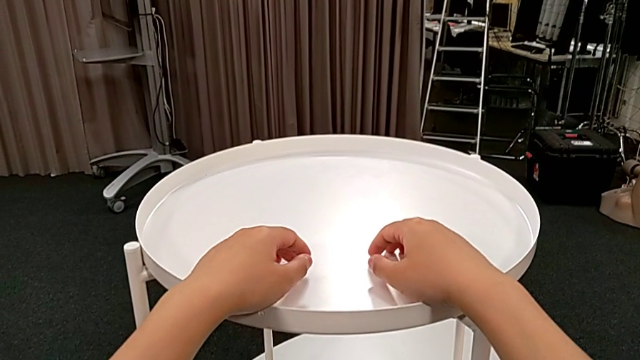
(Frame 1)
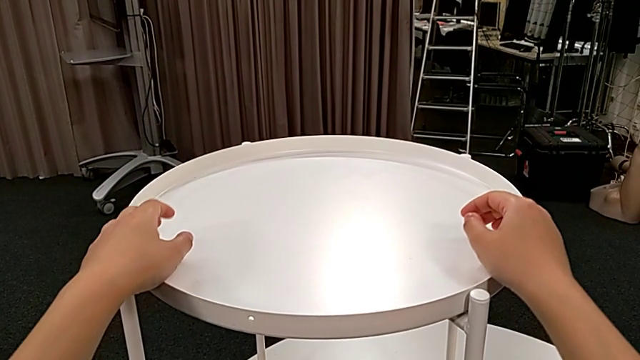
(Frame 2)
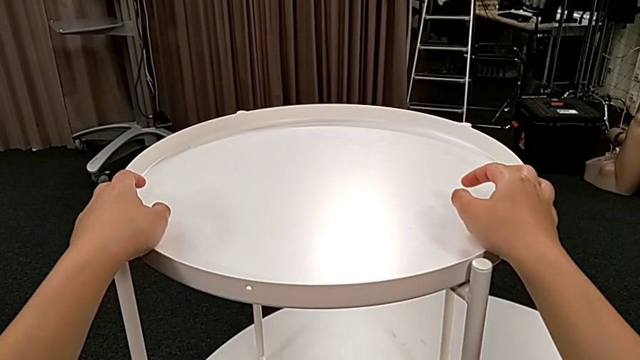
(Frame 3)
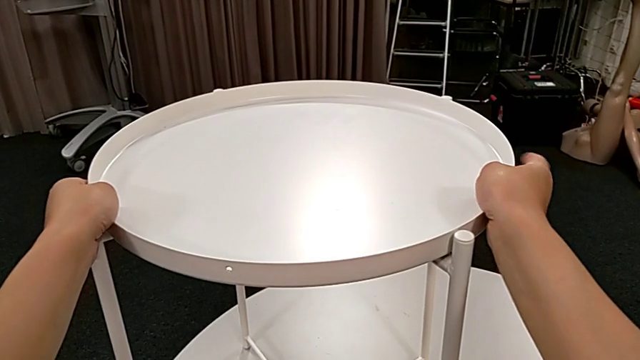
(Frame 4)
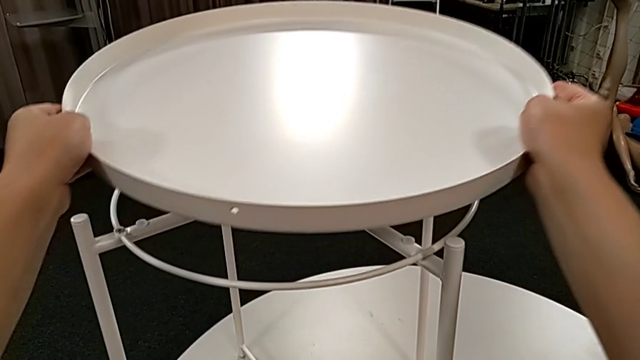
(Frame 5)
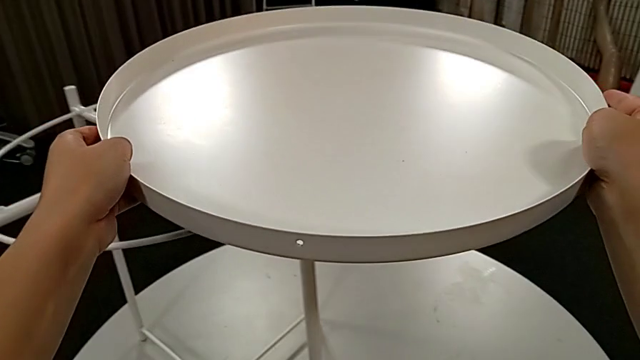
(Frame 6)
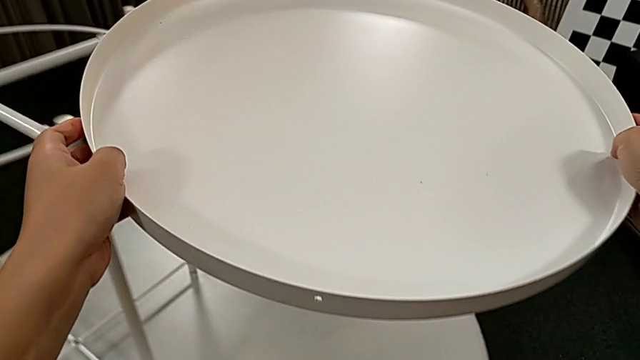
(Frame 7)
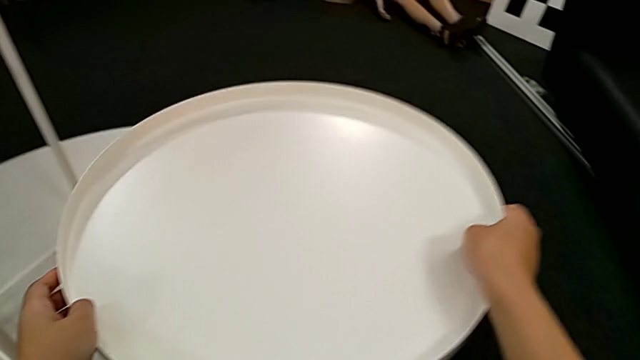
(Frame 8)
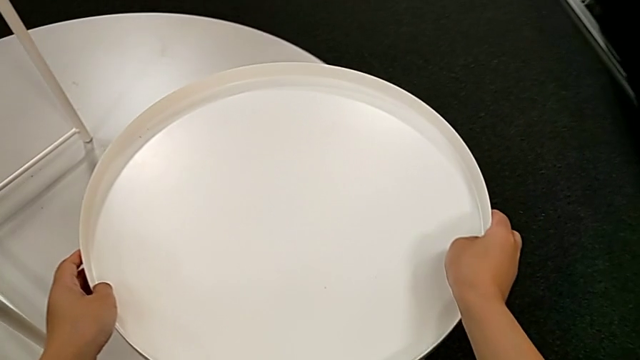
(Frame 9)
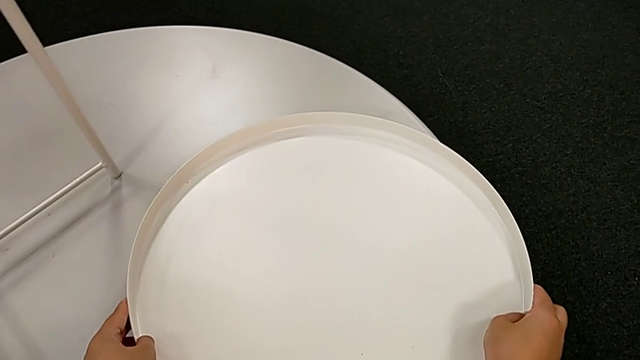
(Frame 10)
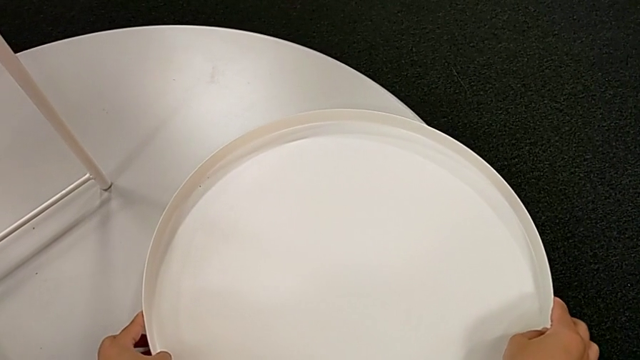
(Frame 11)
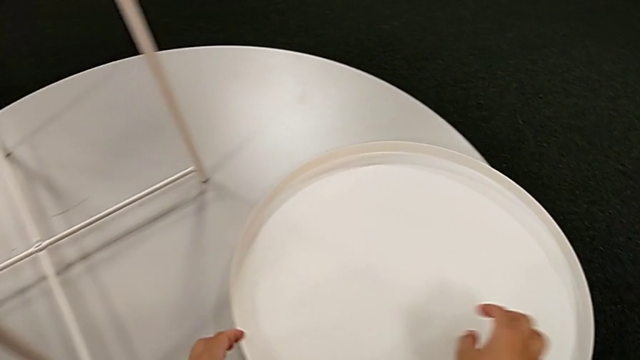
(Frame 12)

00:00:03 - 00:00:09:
The camera wearer removes the top tray. They approach the top tray, disassemble it and place it.

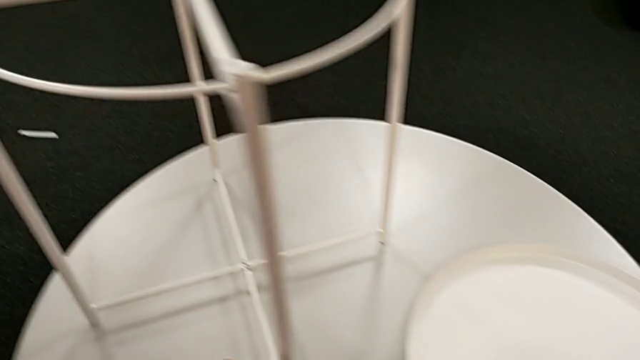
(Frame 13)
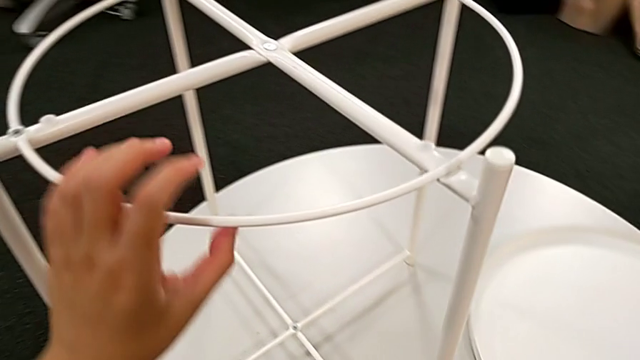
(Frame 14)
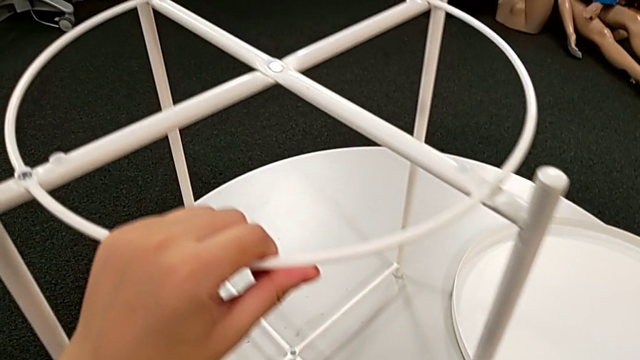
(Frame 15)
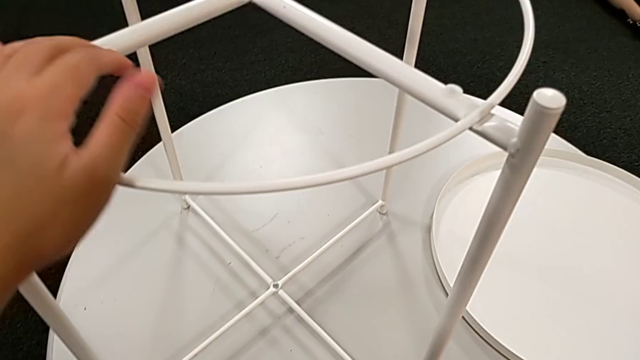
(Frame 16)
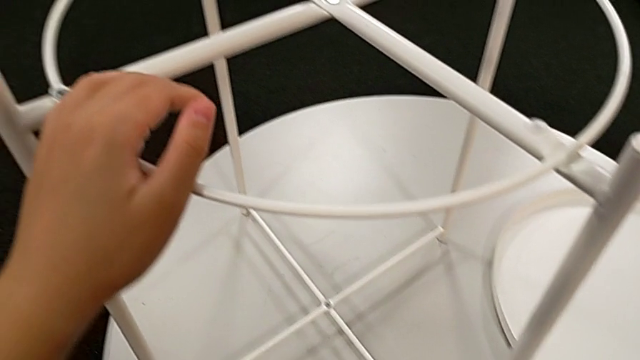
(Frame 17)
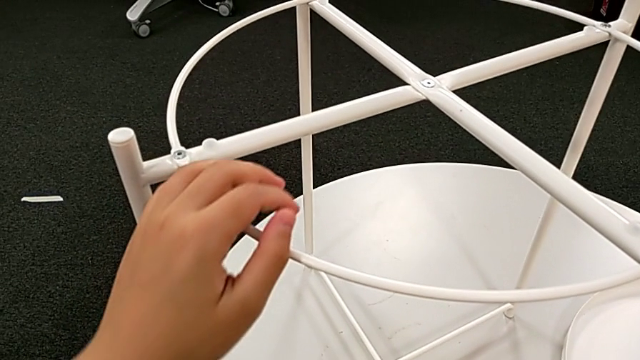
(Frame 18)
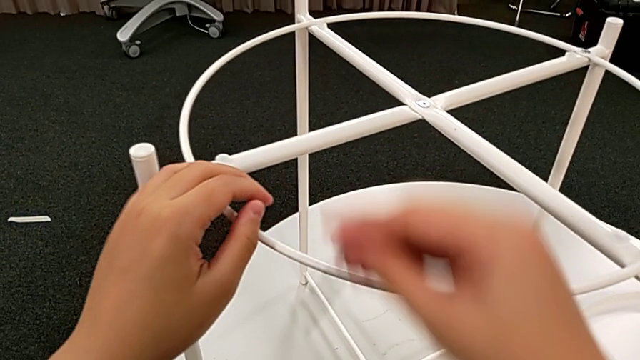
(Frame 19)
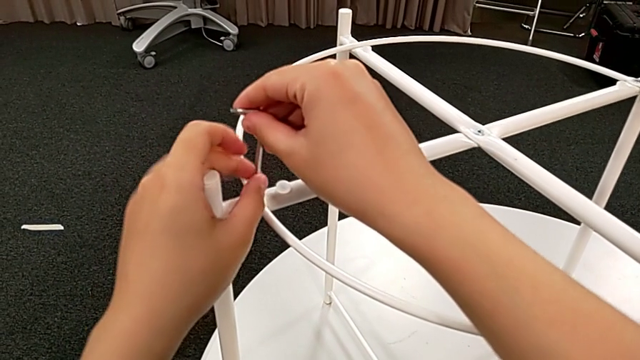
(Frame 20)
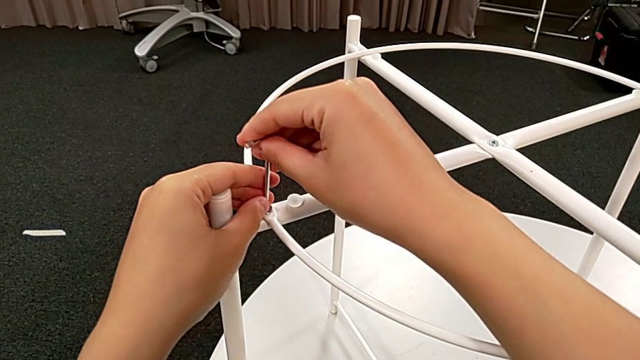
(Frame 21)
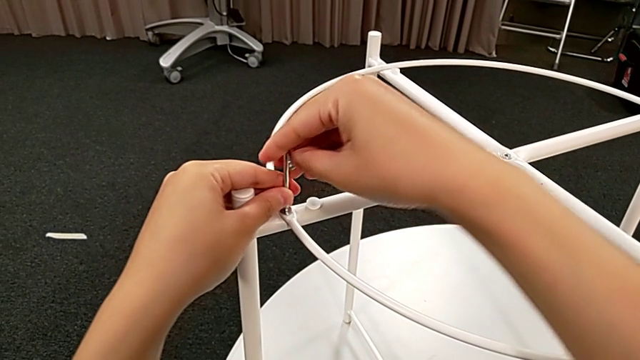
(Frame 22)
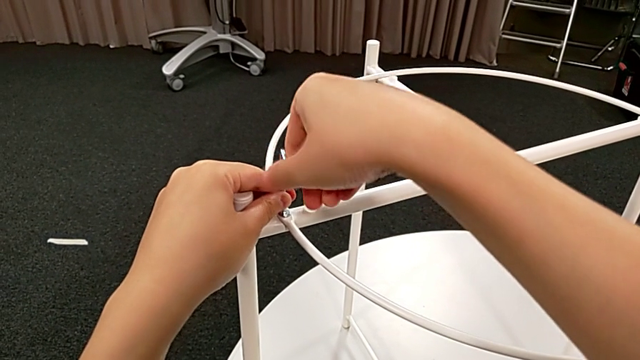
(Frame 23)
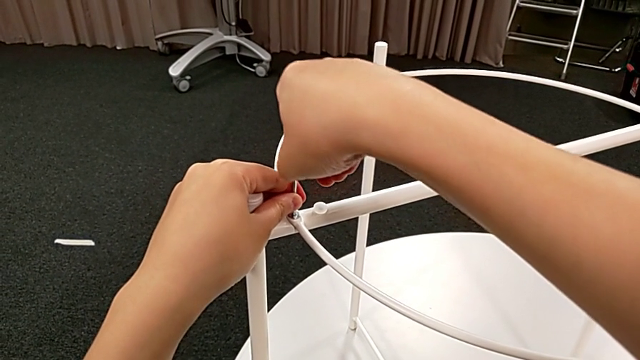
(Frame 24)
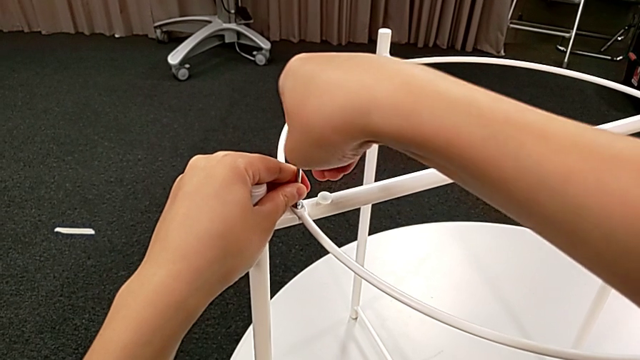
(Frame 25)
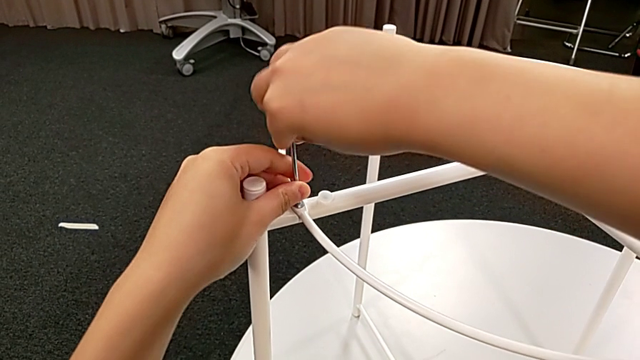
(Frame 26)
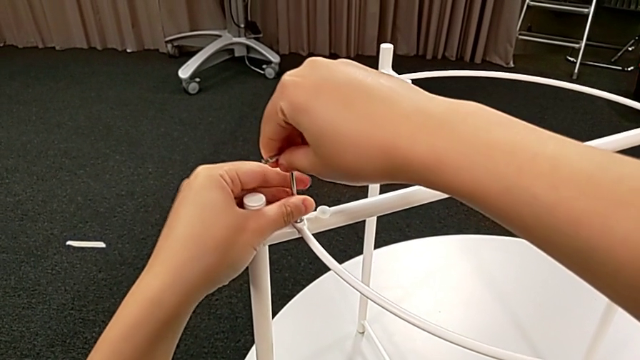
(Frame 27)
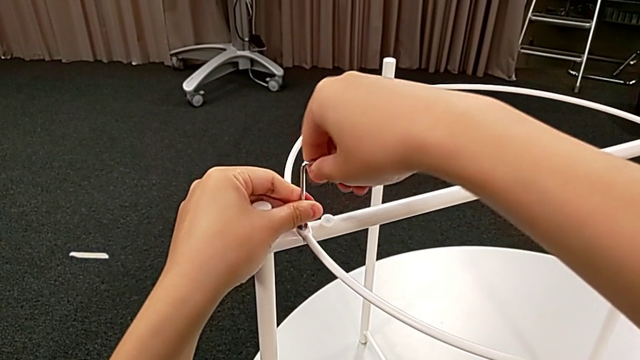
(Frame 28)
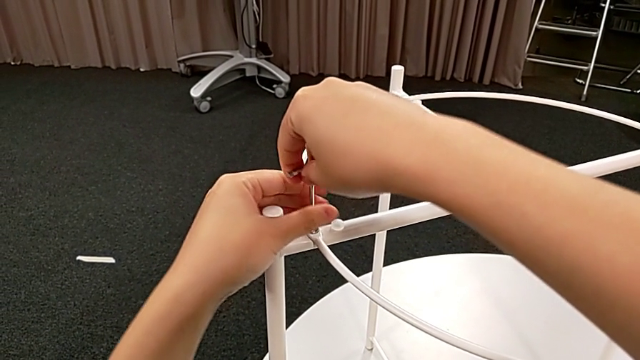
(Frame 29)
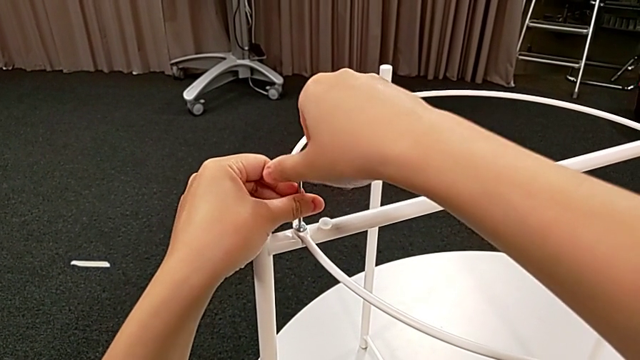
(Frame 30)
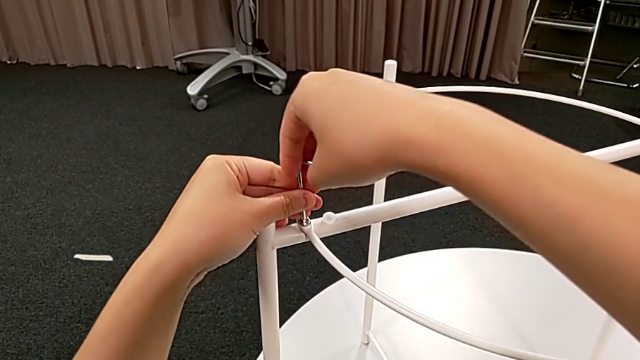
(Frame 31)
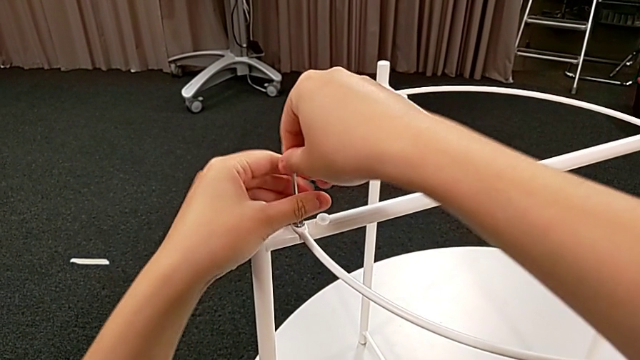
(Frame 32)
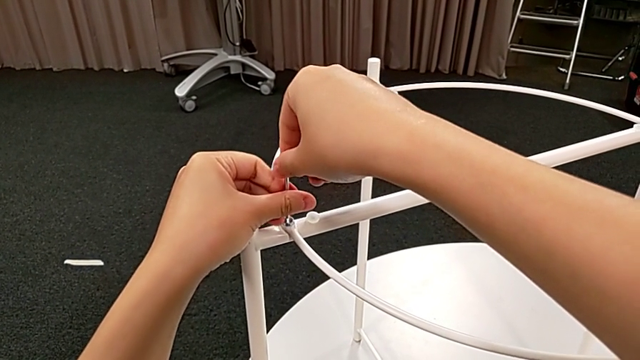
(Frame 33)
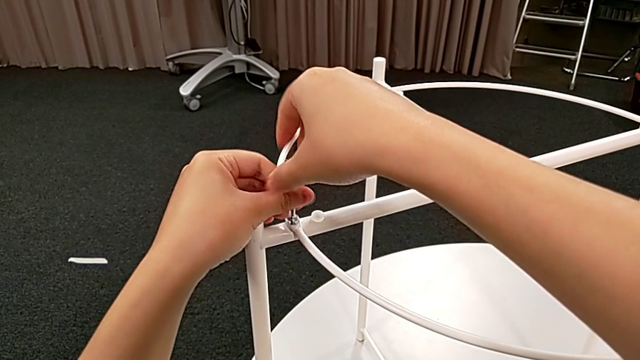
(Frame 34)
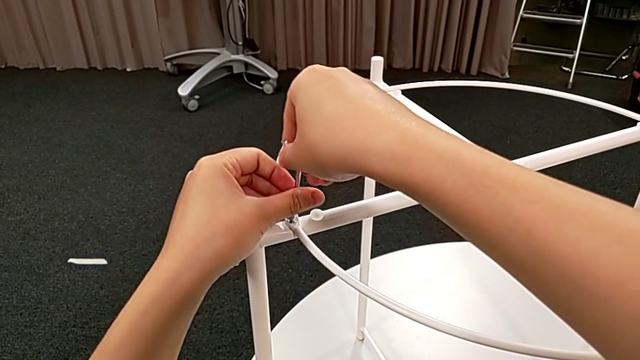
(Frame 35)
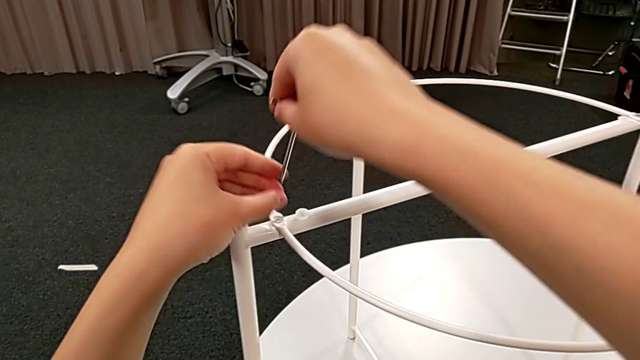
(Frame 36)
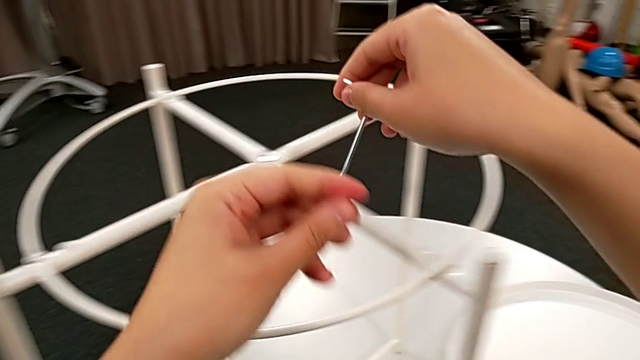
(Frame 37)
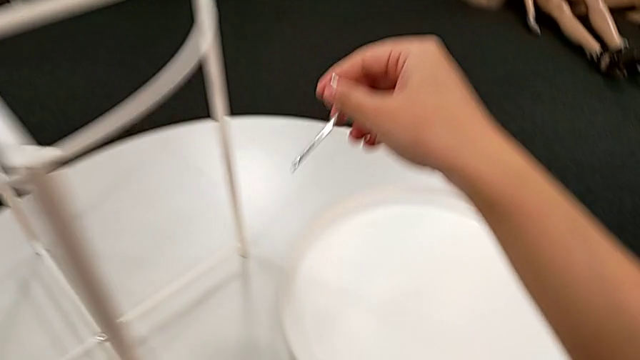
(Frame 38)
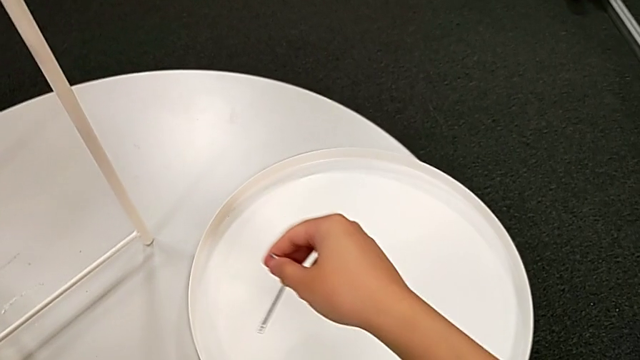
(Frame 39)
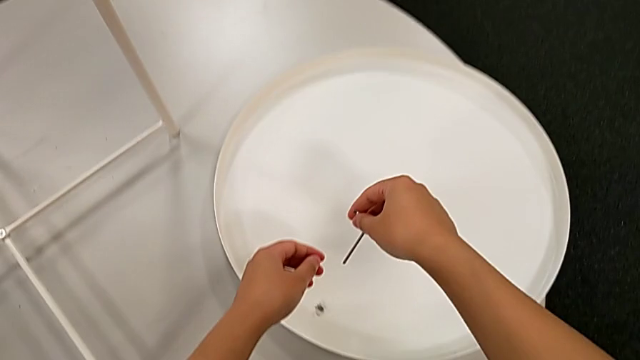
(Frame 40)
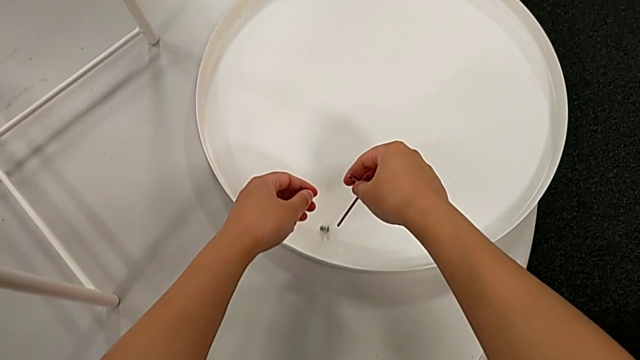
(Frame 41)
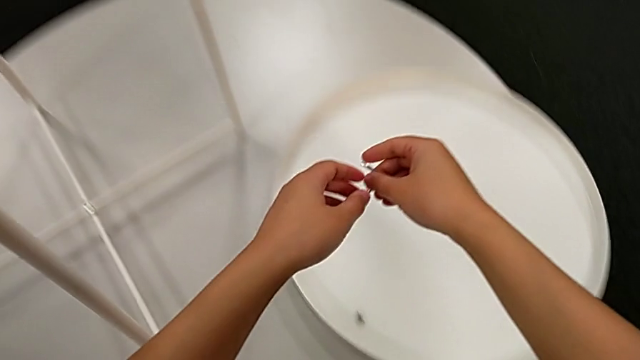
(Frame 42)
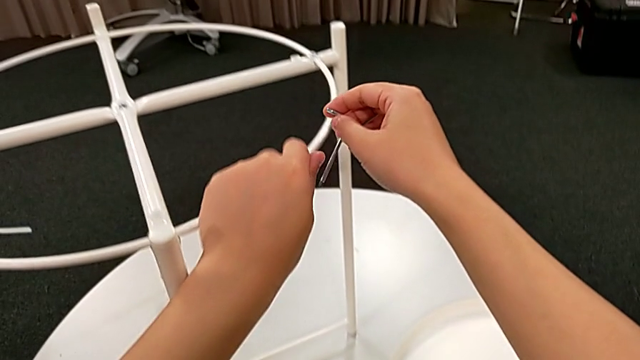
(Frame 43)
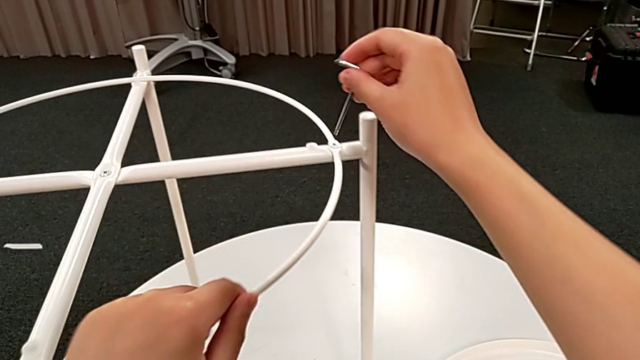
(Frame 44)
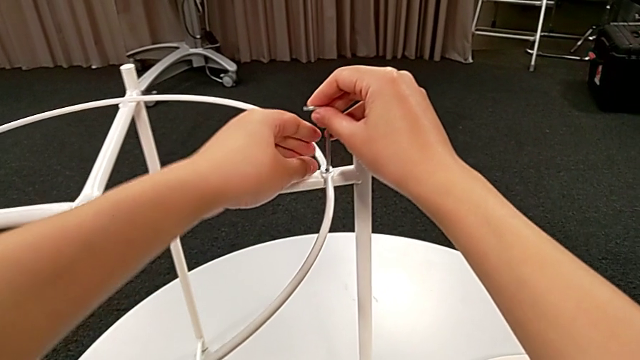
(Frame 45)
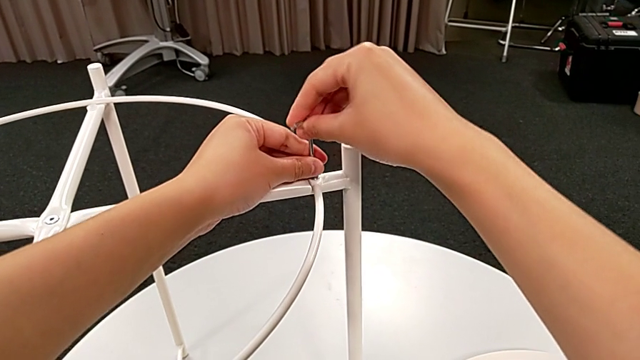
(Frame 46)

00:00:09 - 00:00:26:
The camera wearer is disassembling the circle. They approach the circle, grab the tray table, slide it, grab the Allen wrench with the right hand, approach the hex socket head, insert the Allen wrench with the right hand, unscrew the hex socket head, withdraw the Allen wrench with the right hand, disassemble the hex socket head with the left hand, place it with the left hand, approach the tray table, grab it, slide it and insert the Allen wrench.
